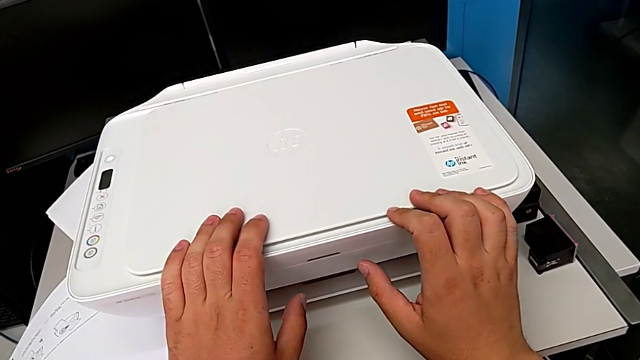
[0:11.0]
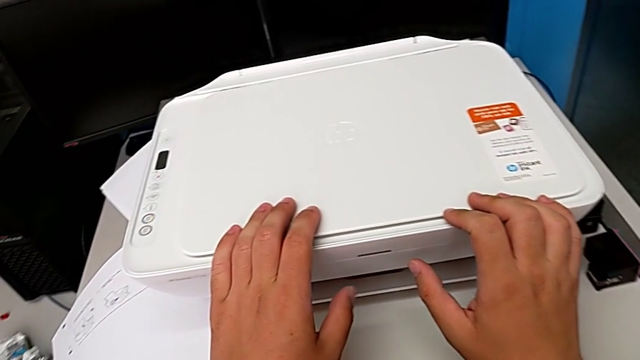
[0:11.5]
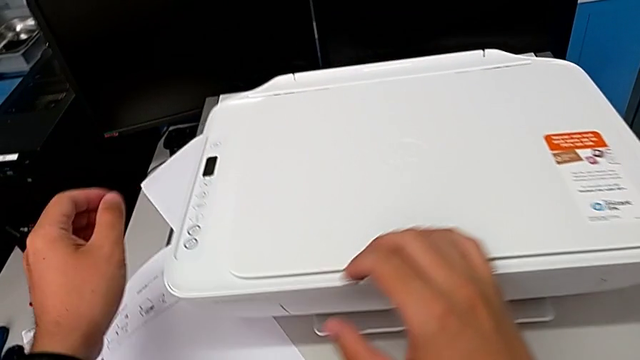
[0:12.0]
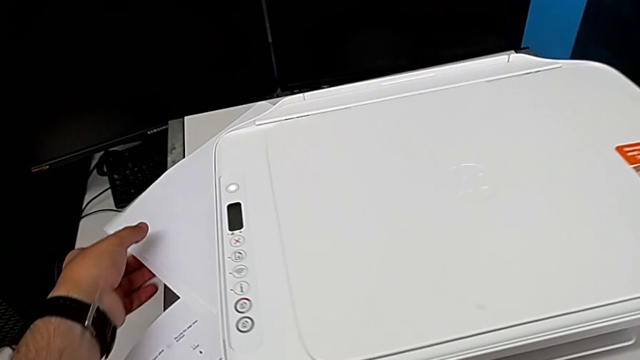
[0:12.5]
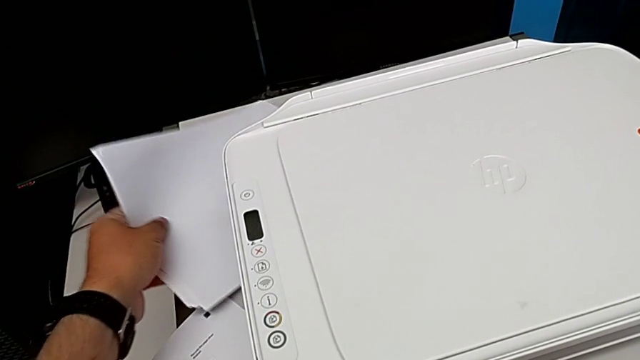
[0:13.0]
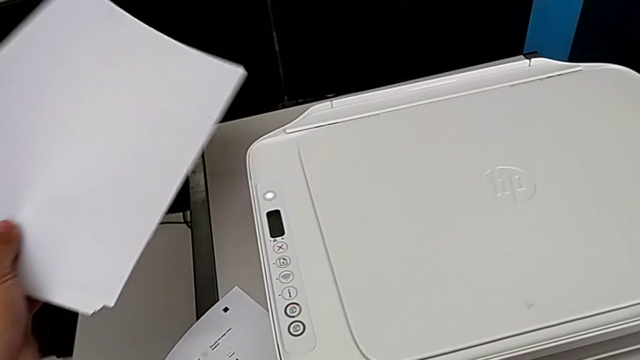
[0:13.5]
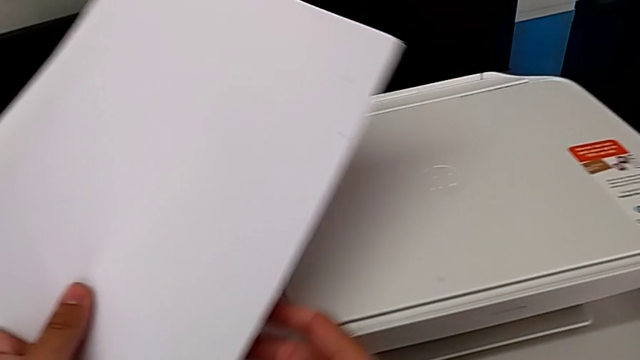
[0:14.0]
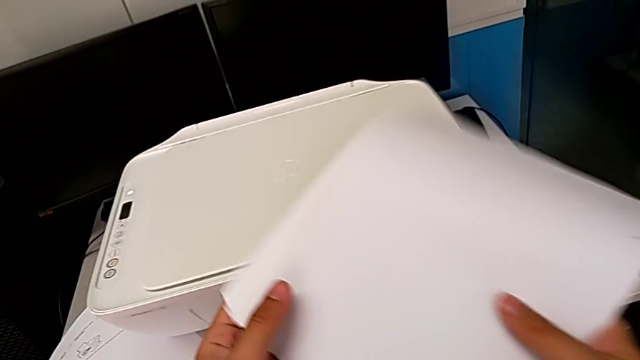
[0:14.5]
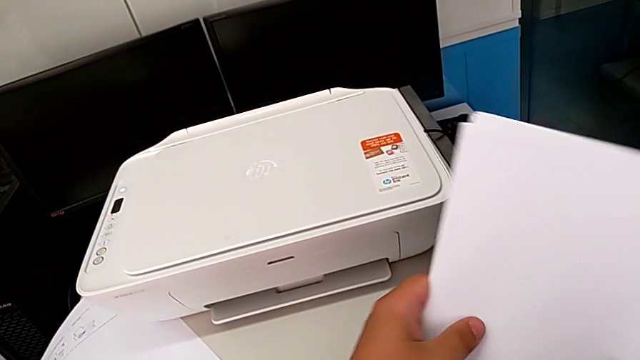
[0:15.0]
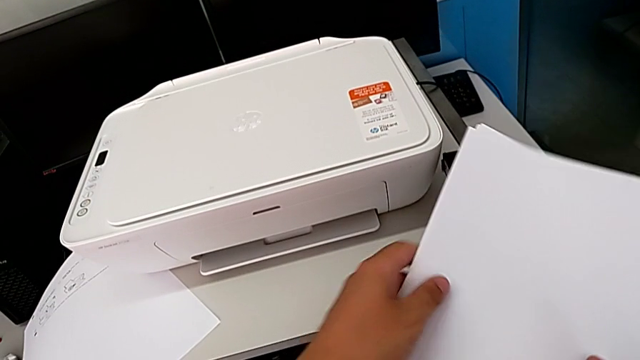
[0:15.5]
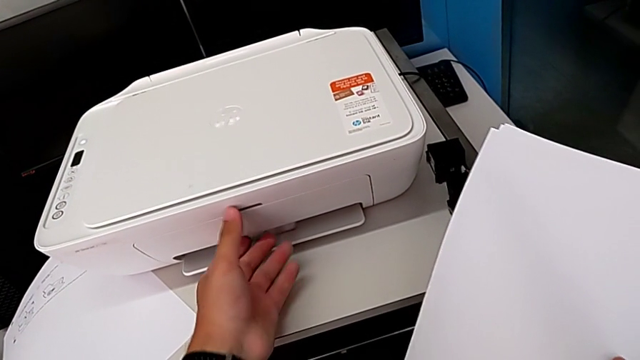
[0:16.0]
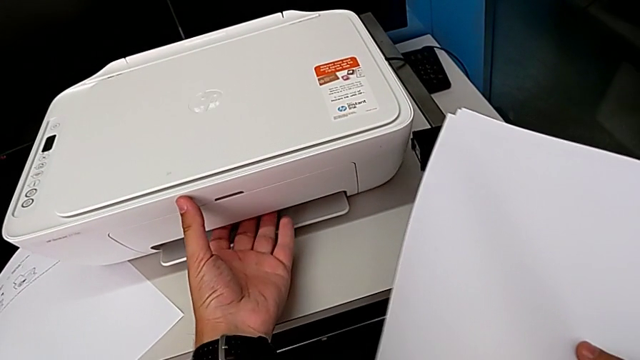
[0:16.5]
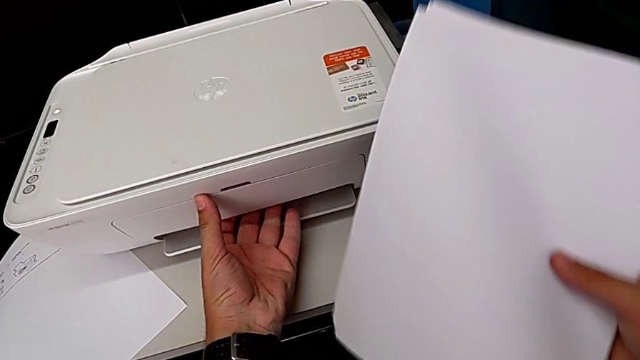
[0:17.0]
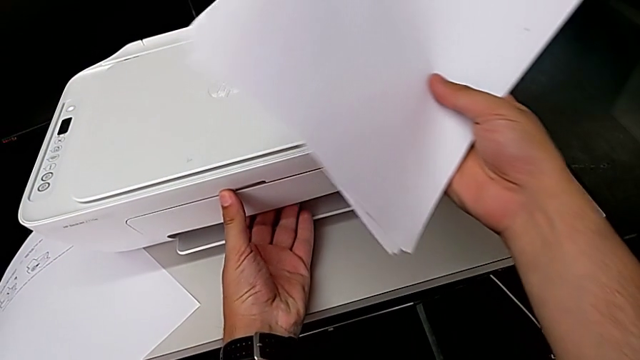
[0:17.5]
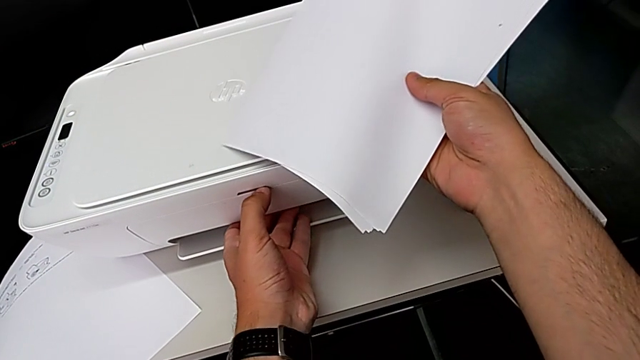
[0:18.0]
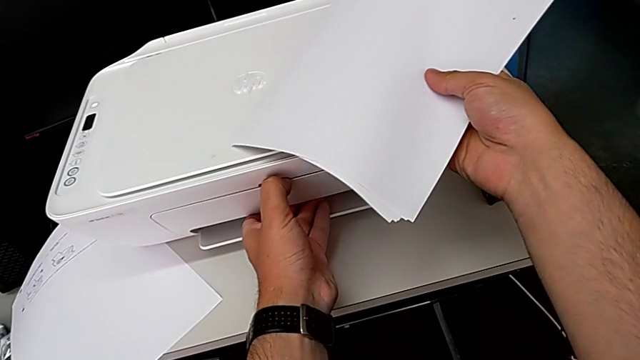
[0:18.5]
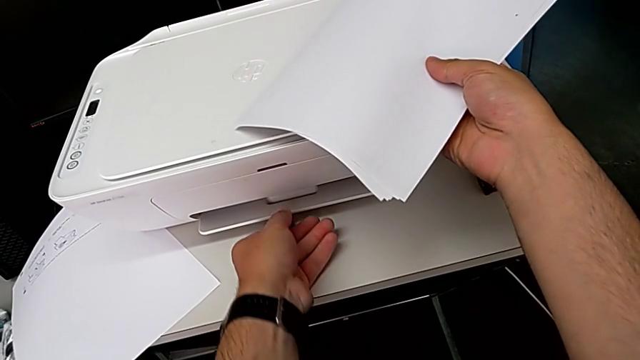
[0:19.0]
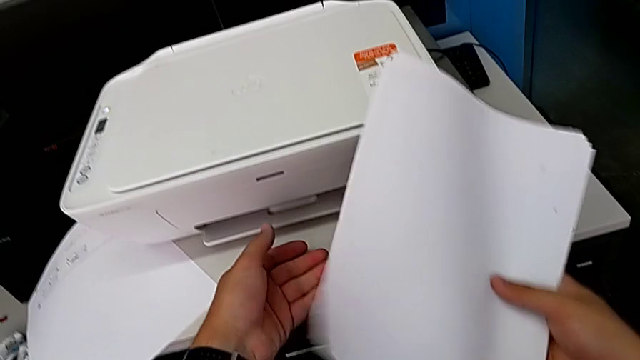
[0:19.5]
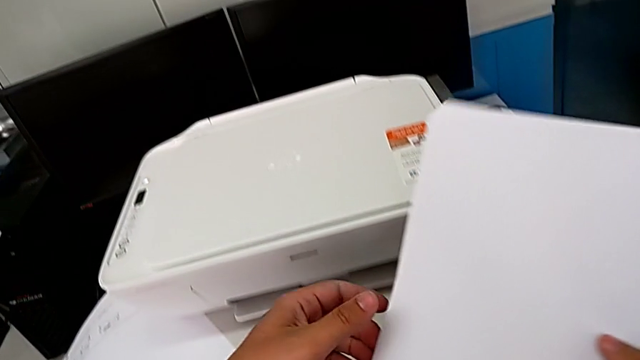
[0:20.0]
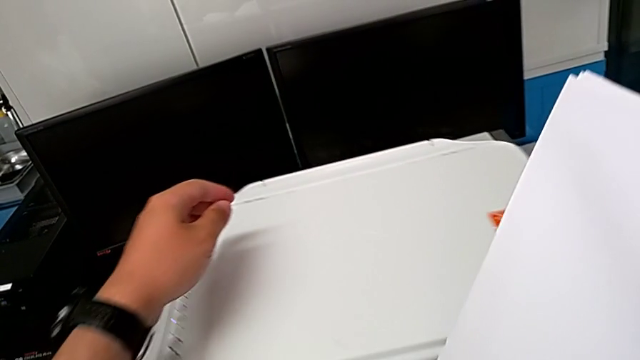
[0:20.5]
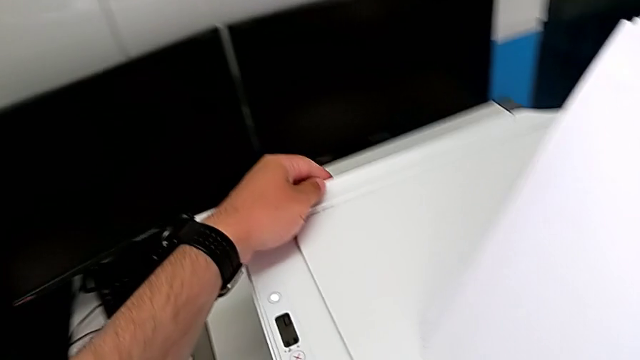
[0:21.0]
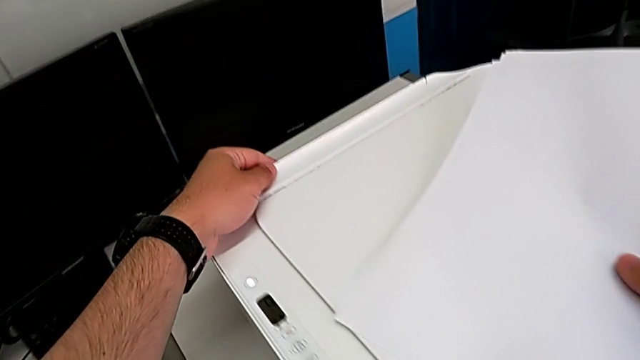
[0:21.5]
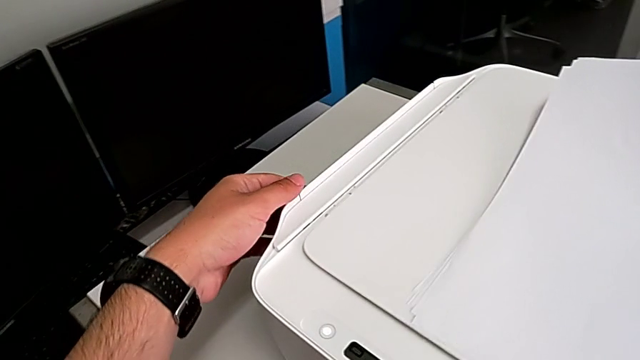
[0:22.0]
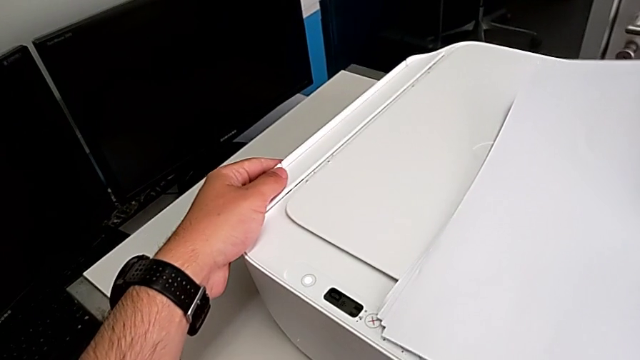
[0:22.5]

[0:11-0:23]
The camera wearer is loading a paper stack into the printer. They grab the paper stack, lift it, wrongly grab the front printer and grab the paper tray.

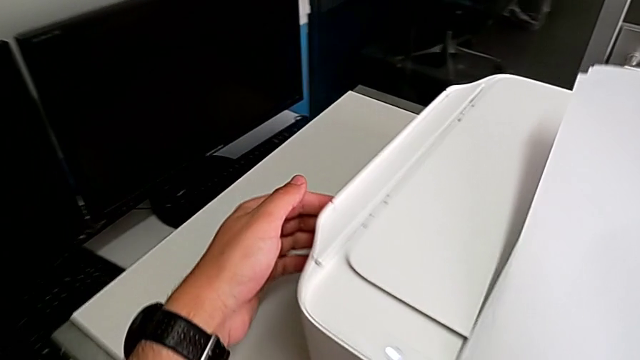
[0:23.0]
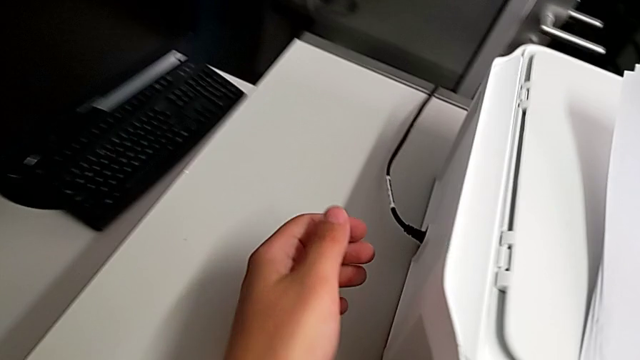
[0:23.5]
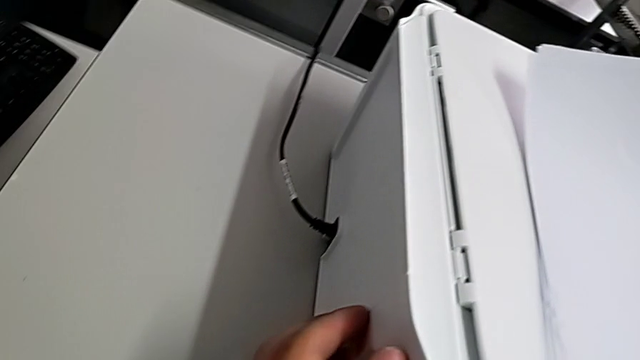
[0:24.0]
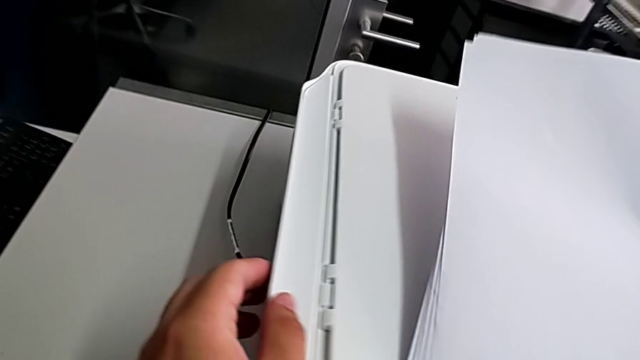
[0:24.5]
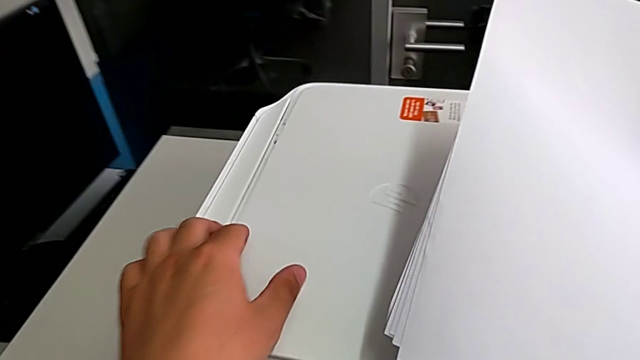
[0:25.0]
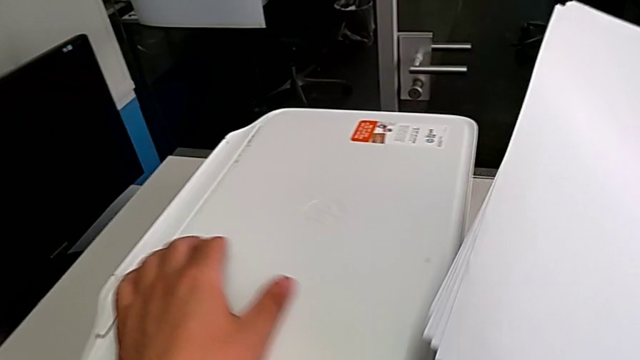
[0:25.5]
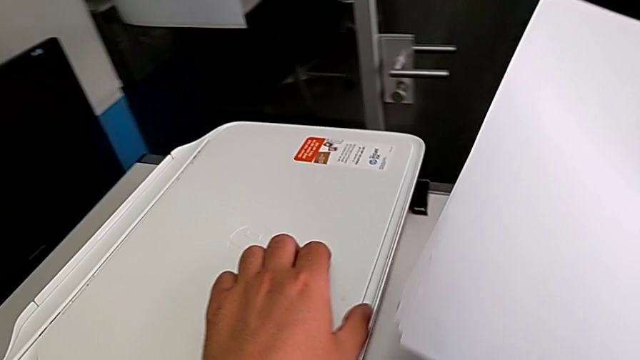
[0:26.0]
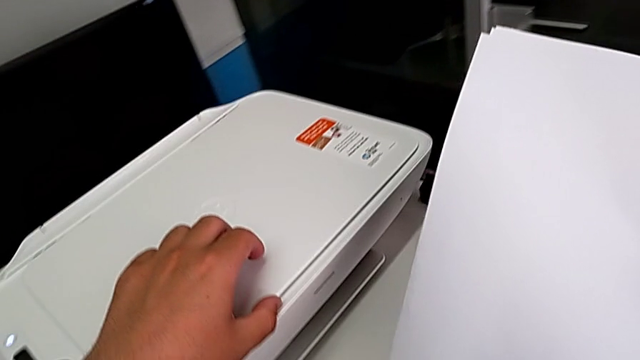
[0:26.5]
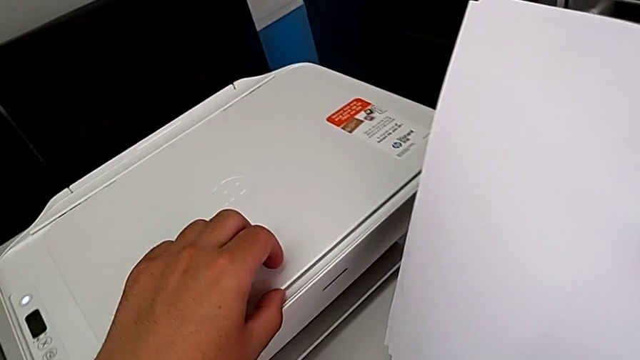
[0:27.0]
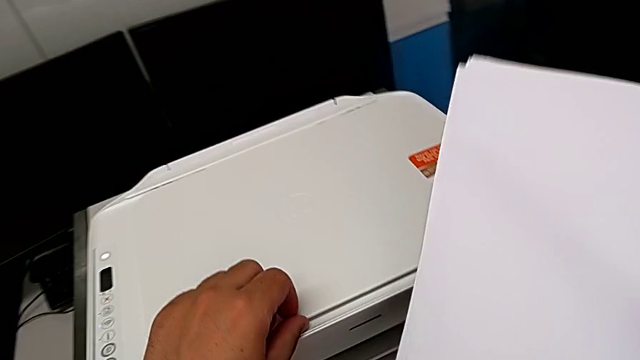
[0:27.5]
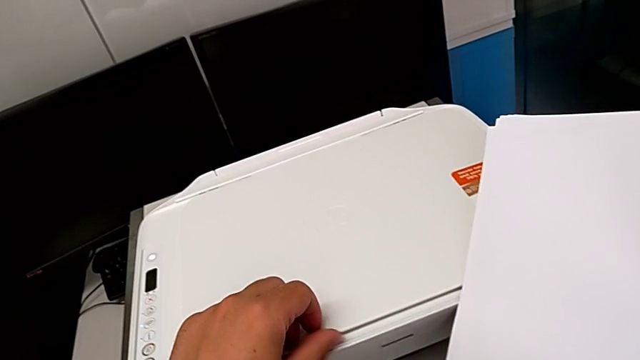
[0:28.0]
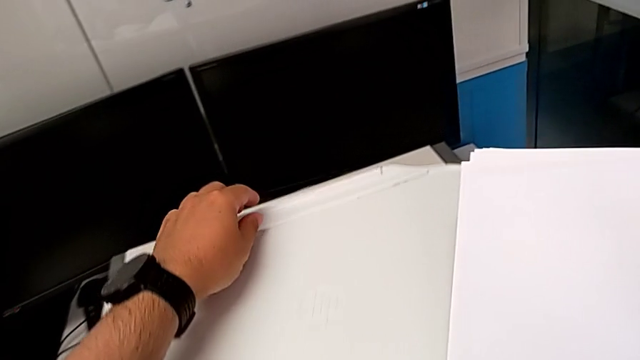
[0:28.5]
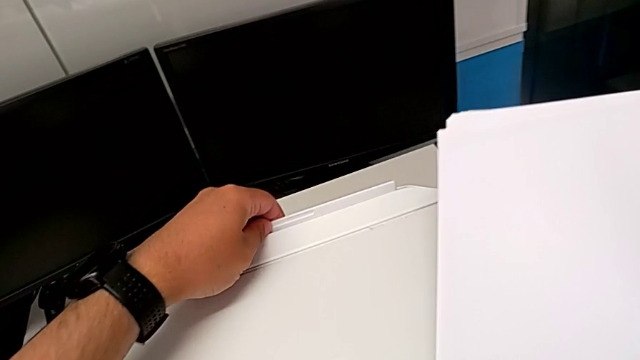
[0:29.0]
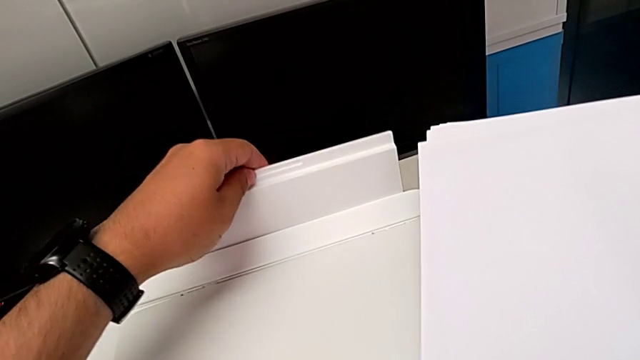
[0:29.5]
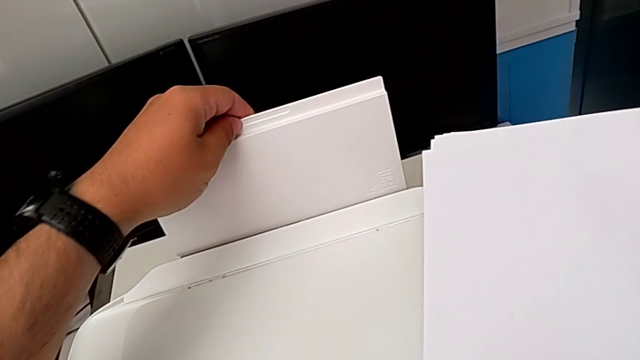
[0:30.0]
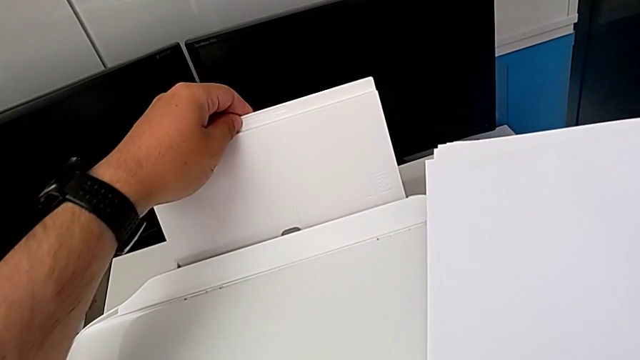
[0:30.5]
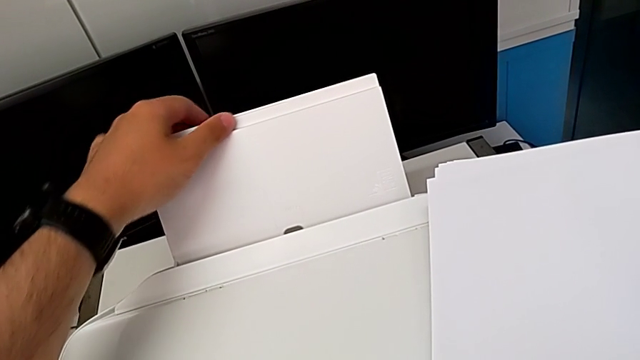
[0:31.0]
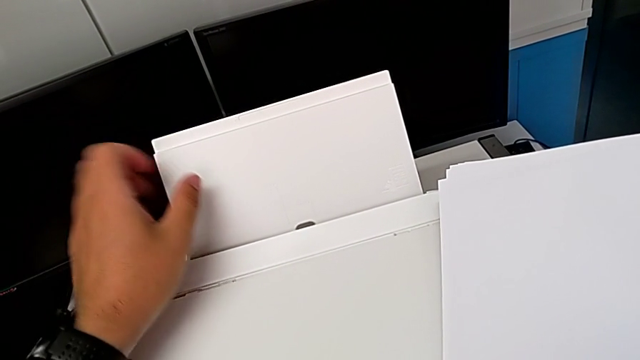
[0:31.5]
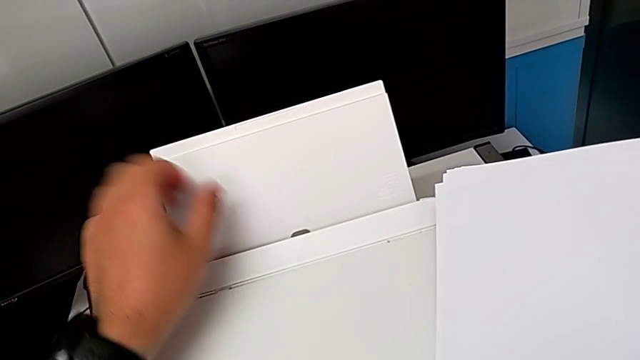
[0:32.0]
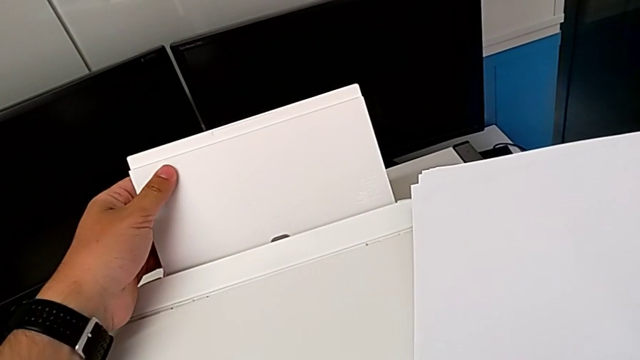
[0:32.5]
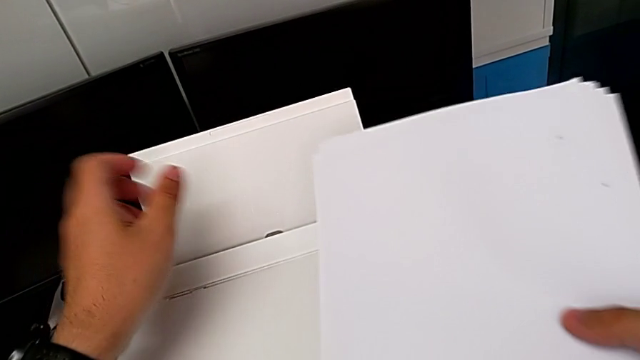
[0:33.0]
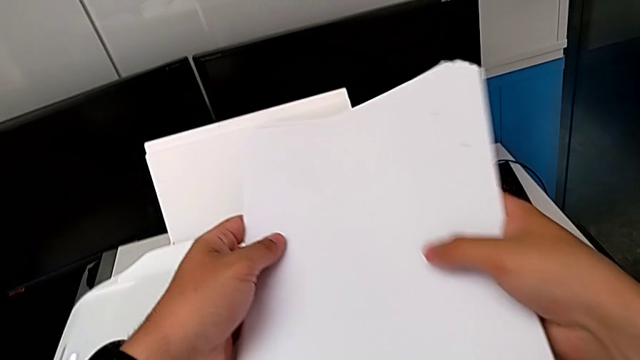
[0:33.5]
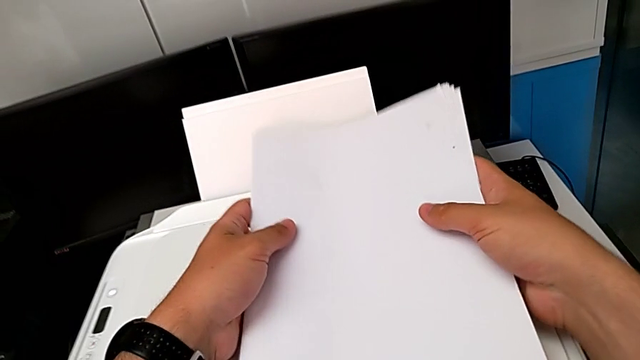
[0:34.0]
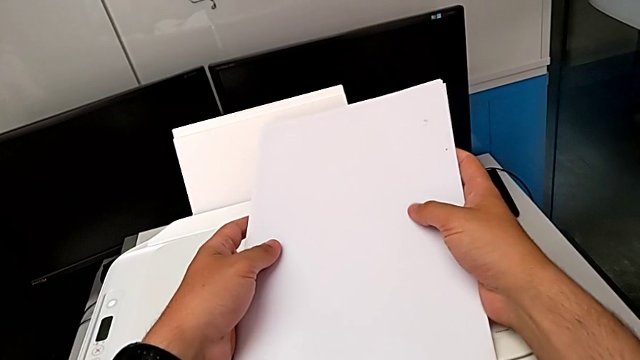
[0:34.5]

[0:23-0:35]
The camera wearer is loading a paper stack into the printer. They inspect the paper tray, grab it, pull it, align it and align the paper stack.
